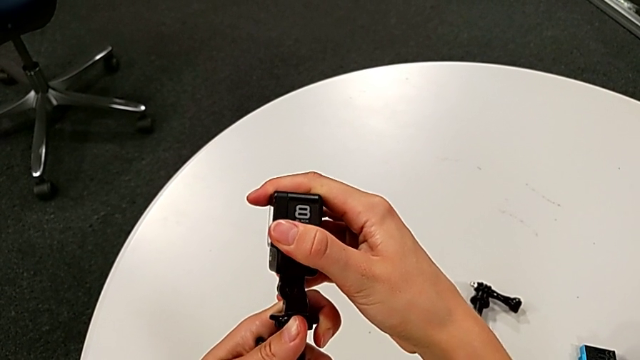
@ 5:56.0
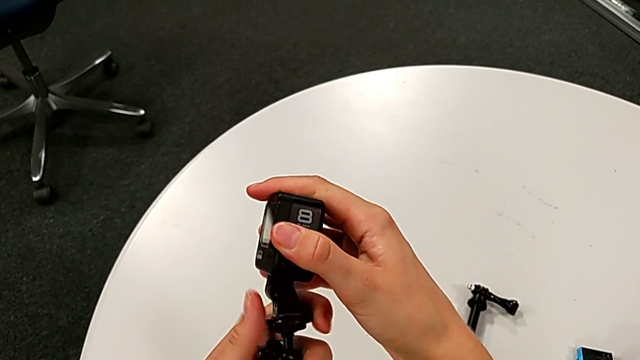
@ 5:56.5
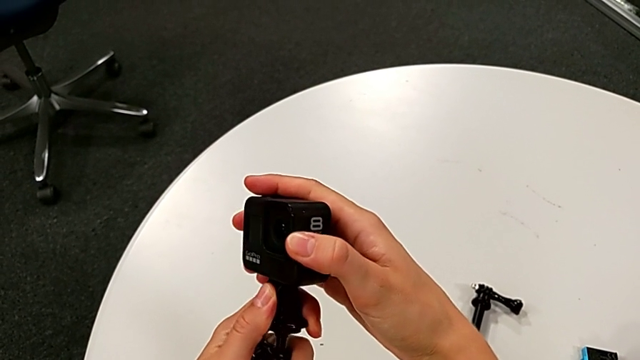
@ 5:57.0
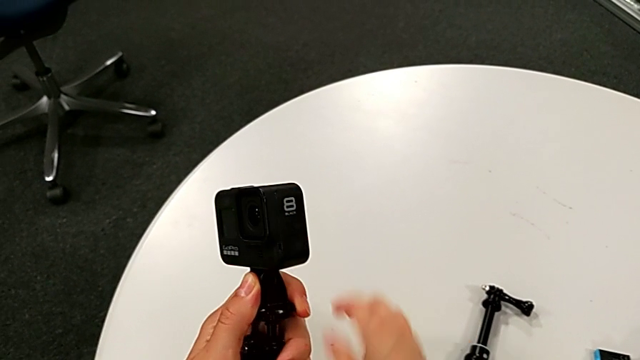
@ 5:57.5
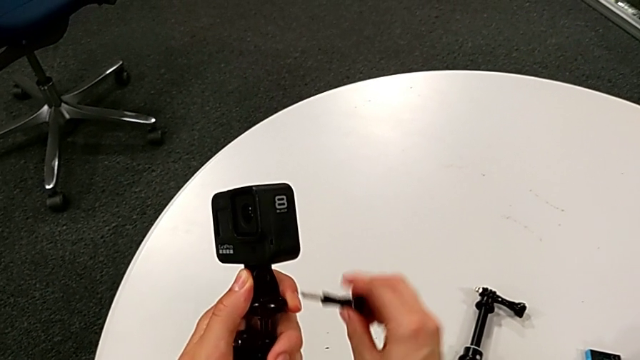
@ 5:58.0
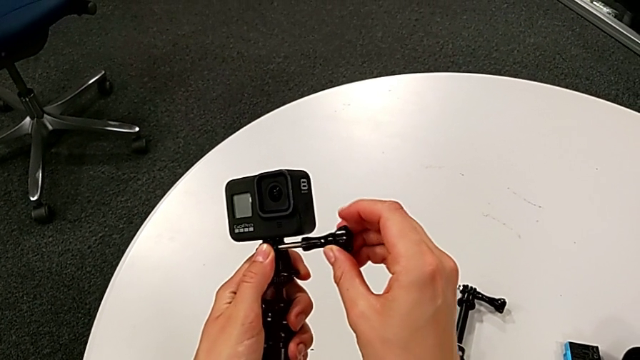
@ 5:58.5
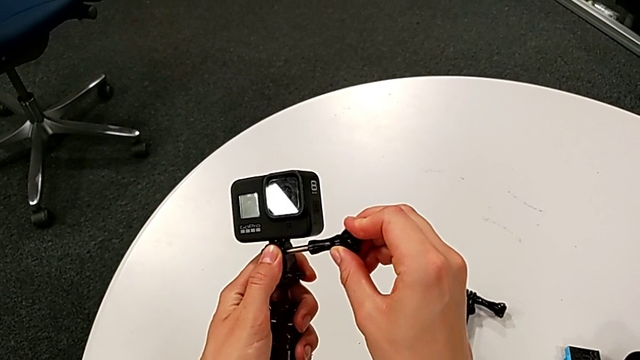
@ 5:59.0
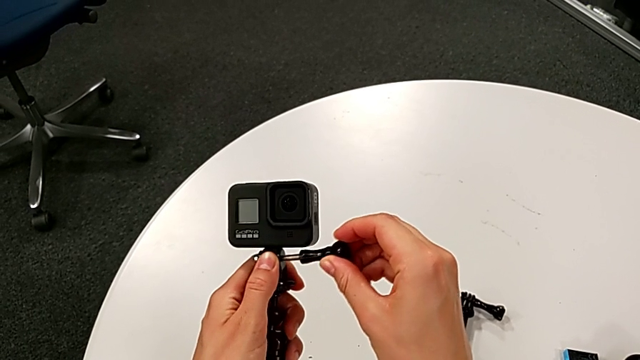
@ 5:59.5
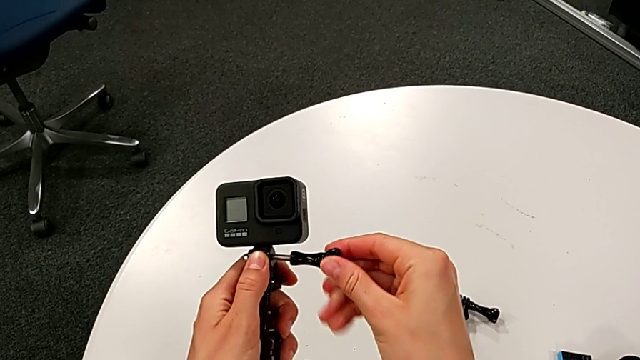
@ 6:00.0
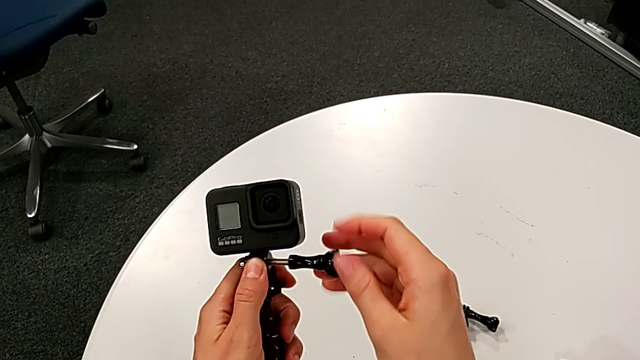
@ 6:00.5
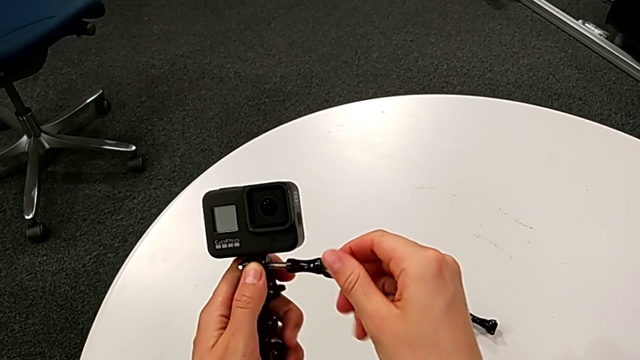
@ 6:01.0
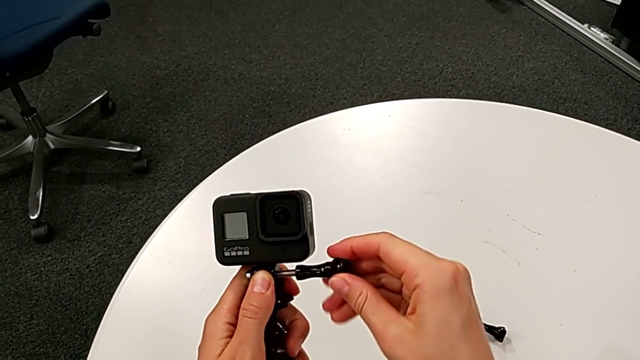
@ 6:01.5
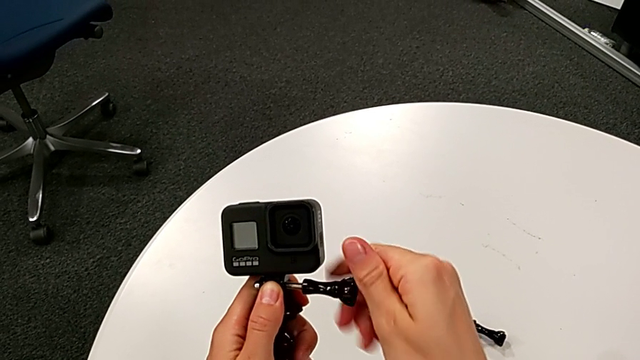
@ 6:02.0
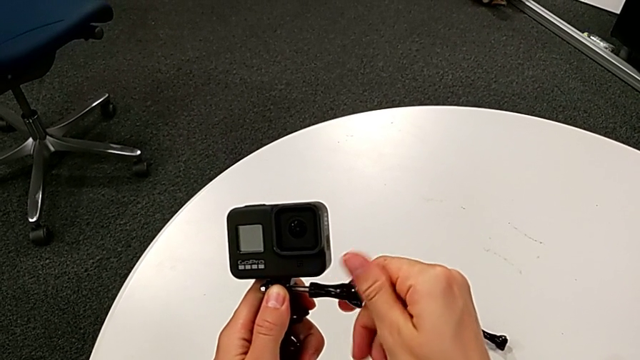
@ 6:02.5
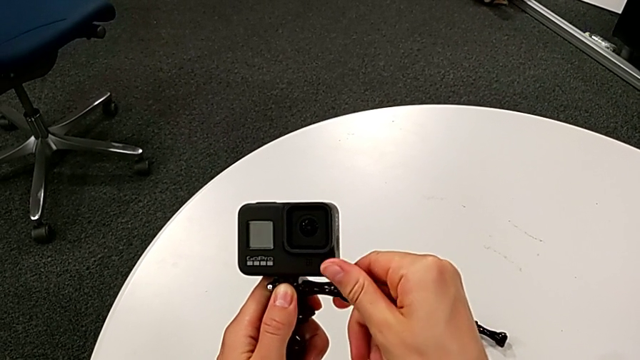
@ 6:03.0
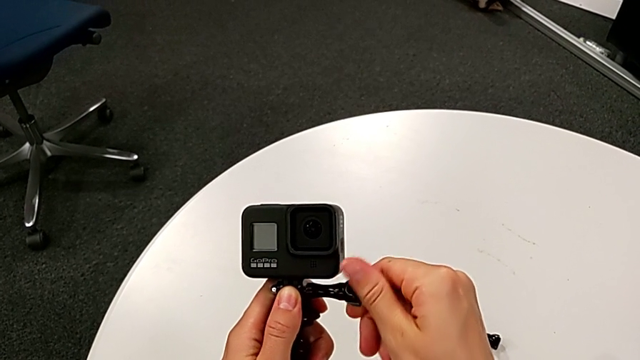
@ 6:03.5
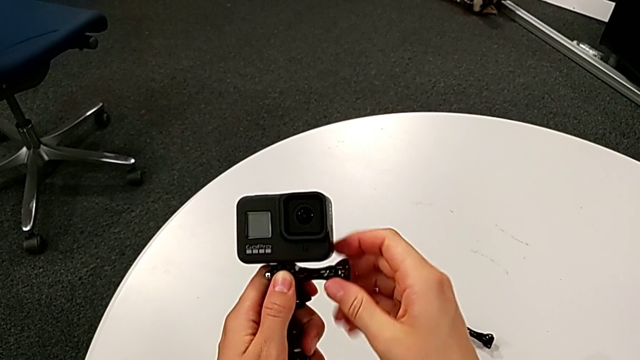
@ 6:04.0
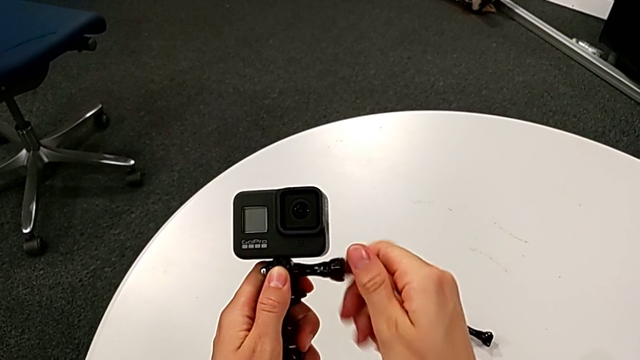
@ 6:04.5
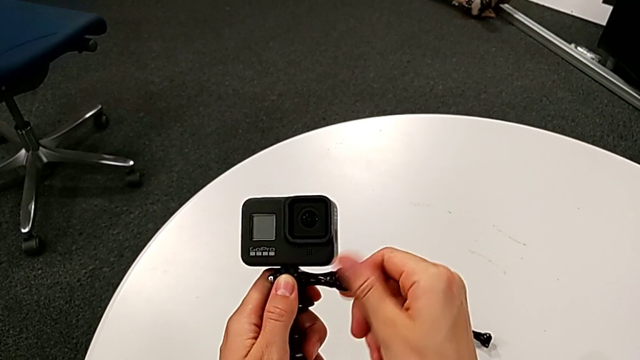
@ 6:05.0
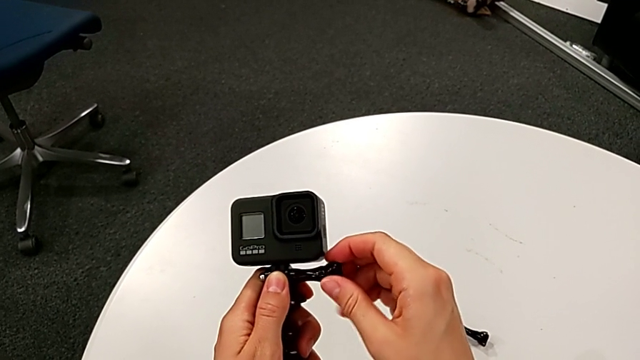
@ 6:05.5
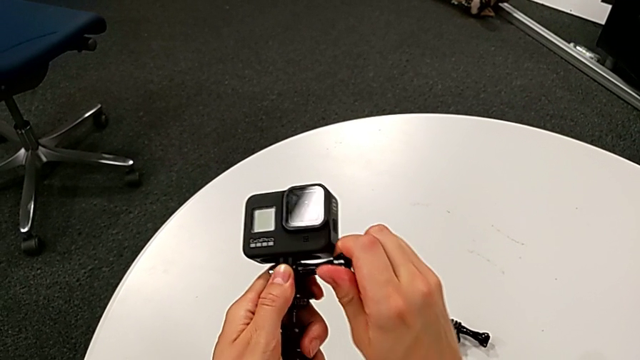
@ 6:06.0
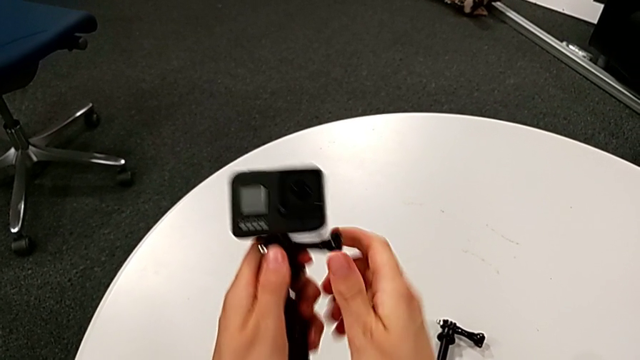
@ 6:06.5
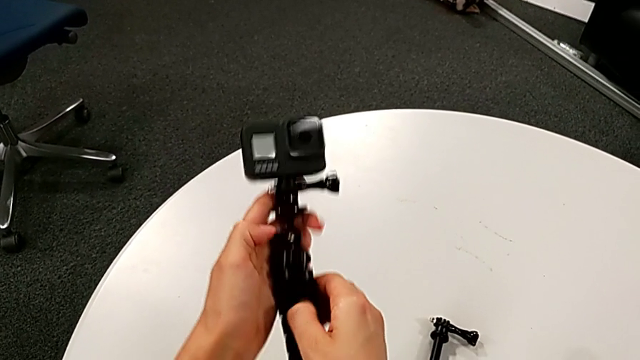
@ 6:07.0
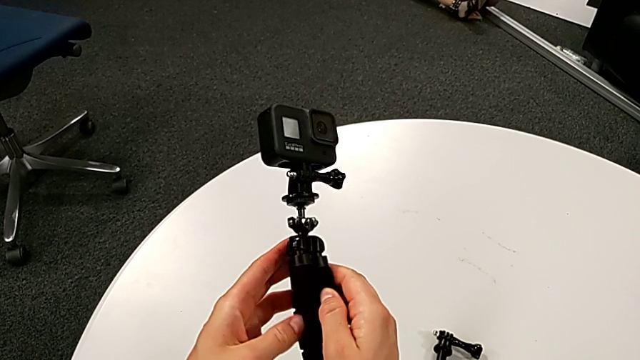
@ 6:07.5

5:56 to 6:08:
The camera wearer is placing the GoPro on the tripod. They grab the screw, lift it, insert it and screw it.

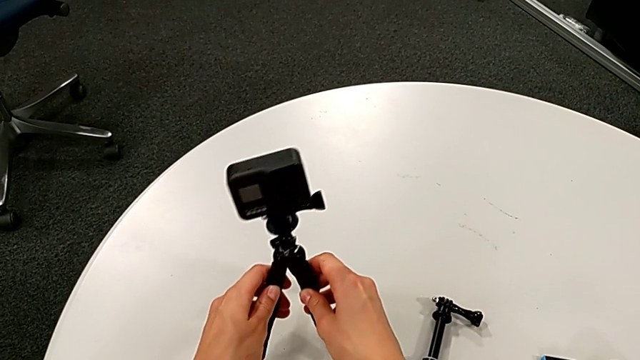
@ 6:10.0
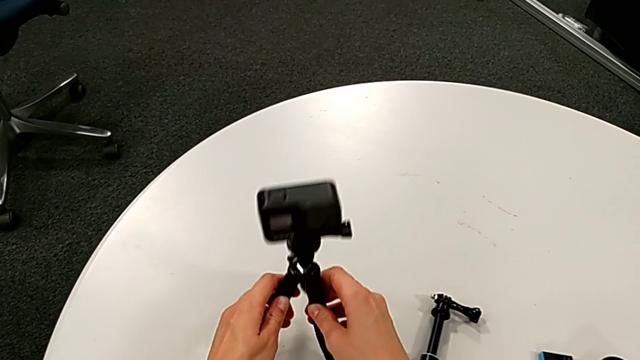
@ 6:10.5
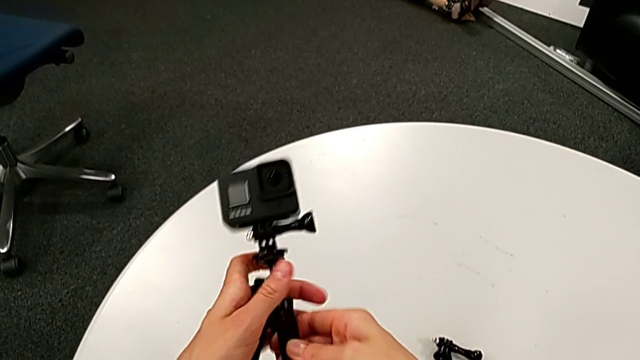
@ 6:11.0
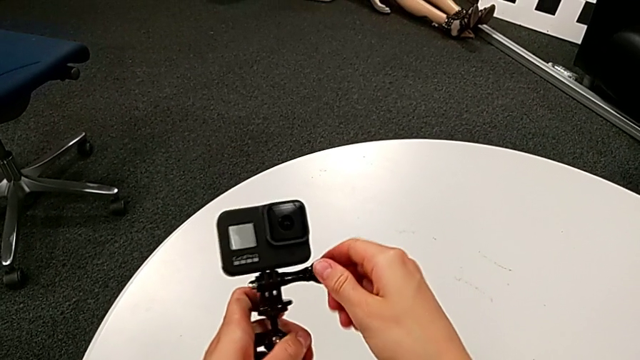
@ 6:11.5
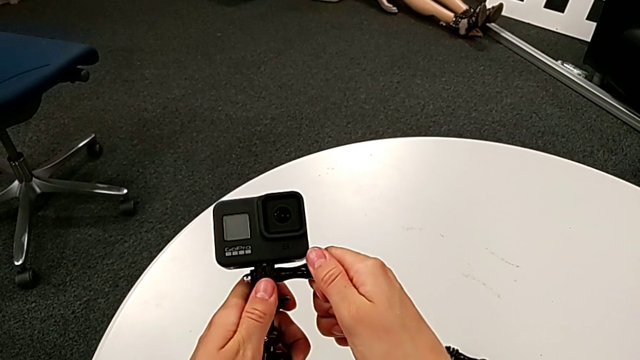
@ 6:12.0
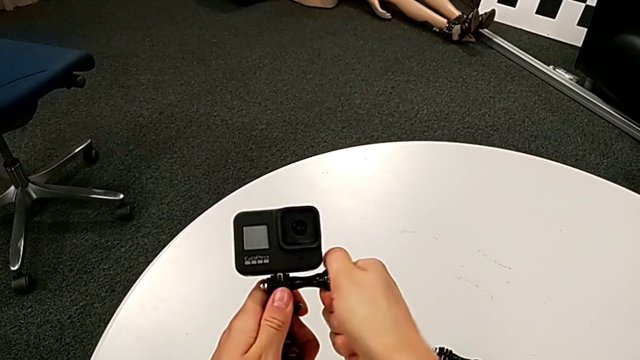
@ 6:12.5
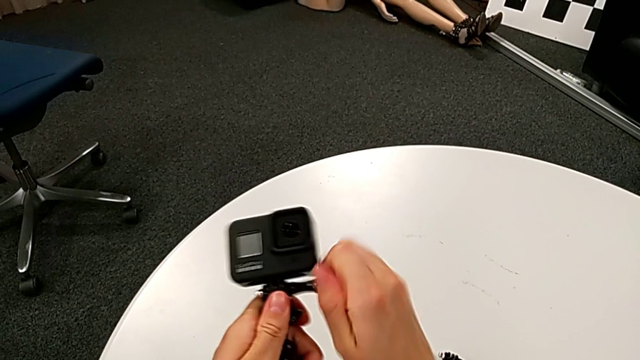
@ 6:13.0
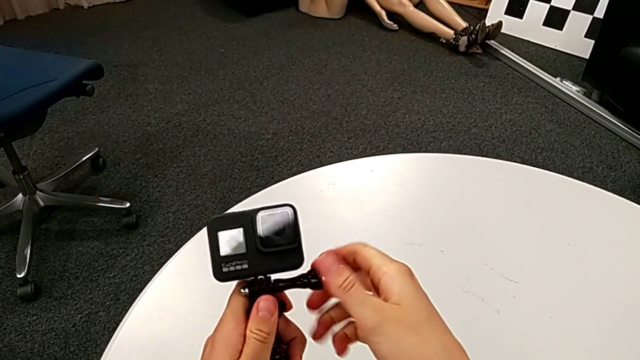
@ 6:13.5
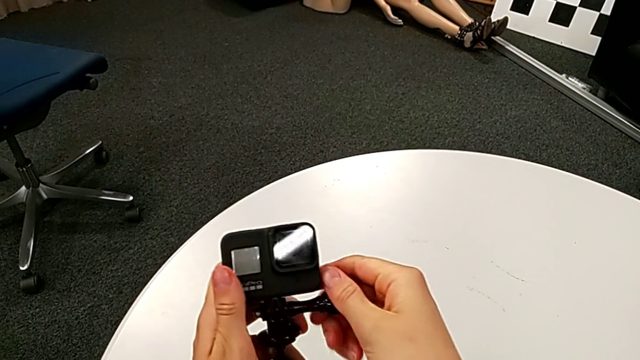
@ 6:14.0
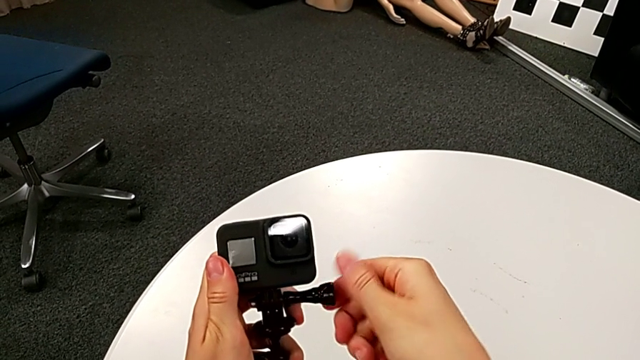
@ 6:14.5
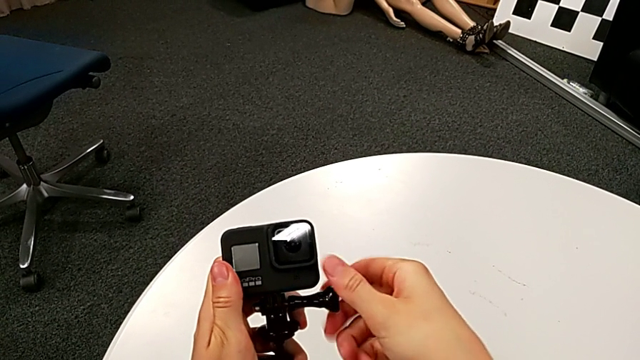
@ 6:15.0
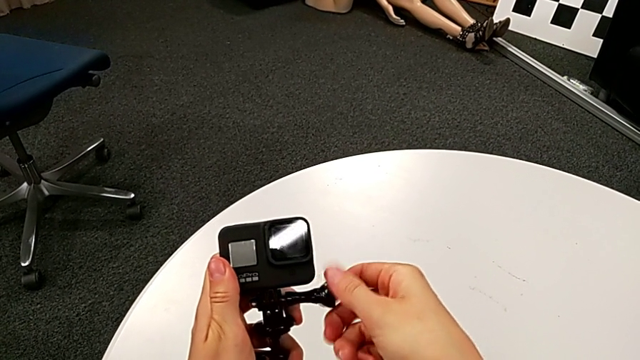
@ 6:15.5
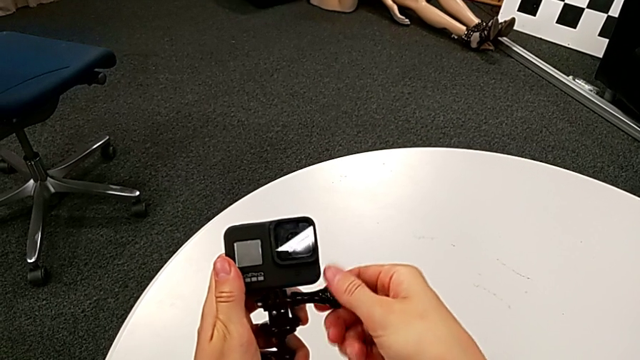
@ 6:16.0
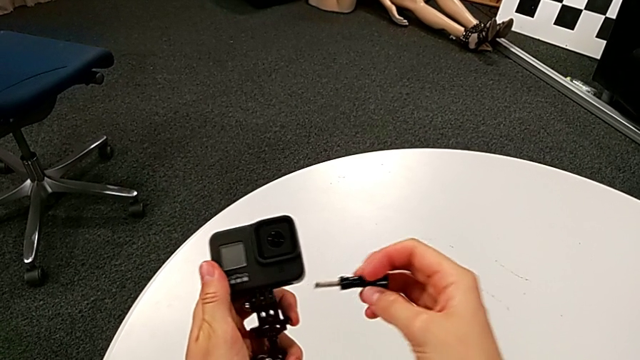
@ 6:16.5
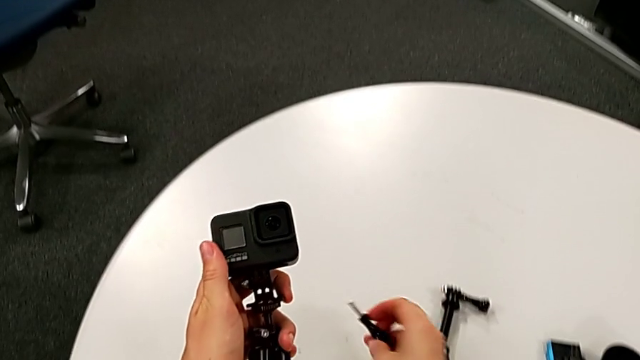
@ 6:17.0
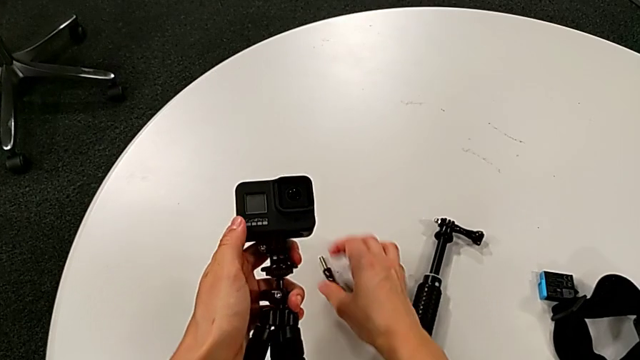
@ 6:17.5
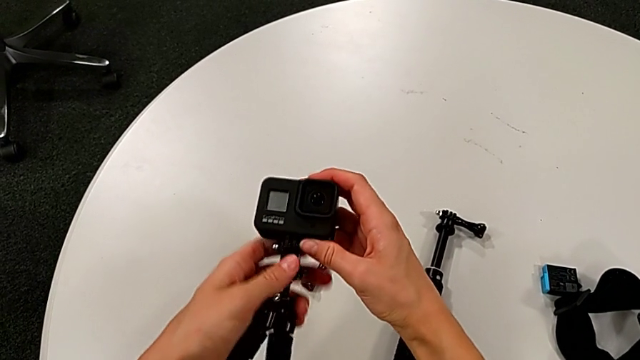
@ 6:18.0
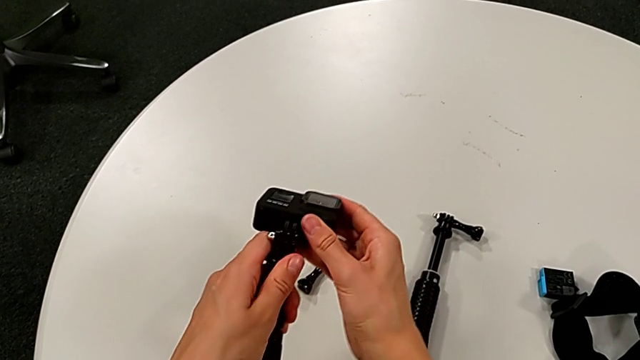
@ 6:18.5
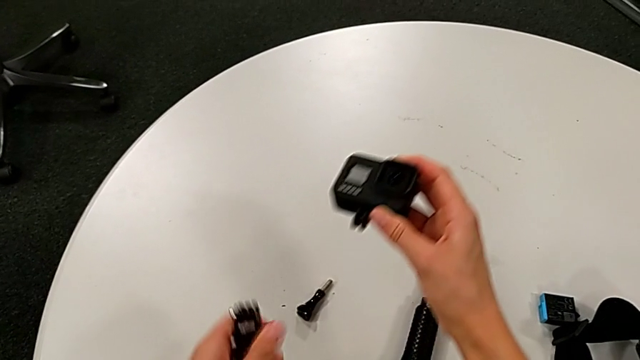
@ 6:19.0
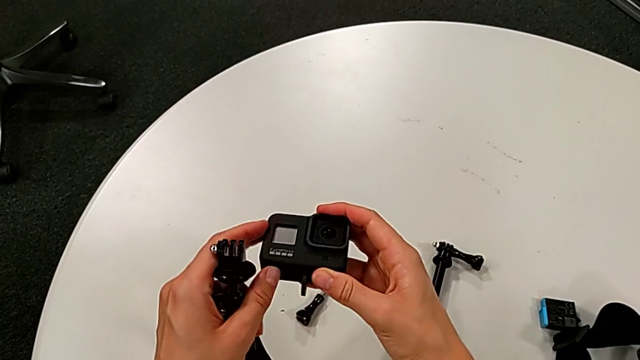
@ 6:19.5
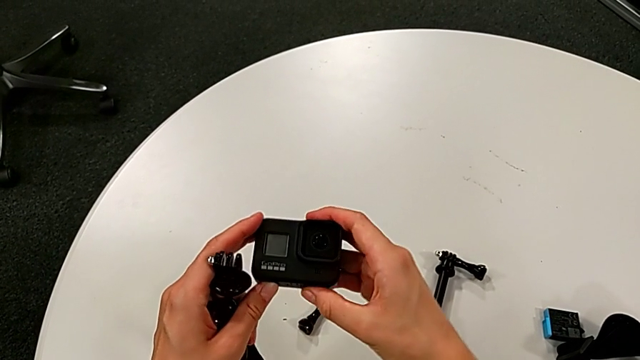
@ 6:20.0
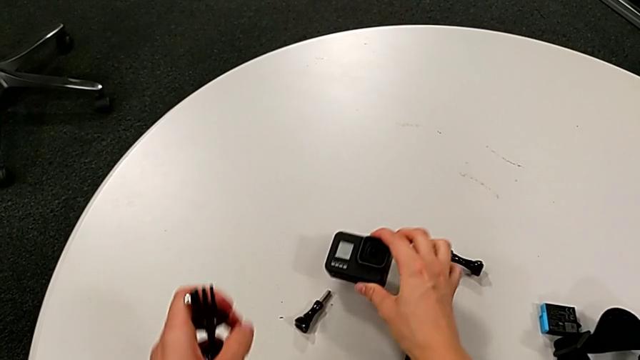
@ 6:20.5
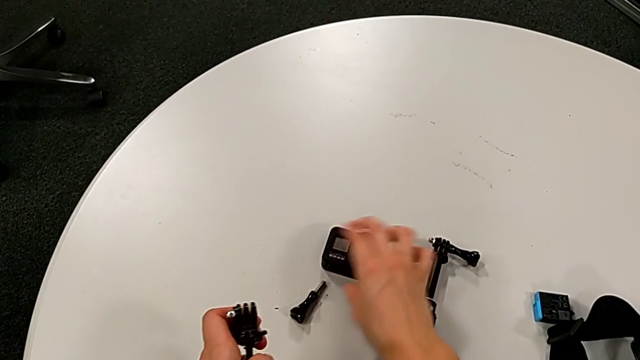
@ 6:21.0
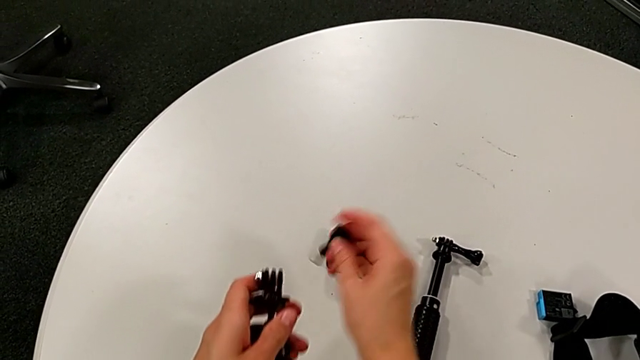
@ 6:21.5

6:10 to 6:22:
The camera wearer is removing the GoPro from the tripod. They grab the screw, unscrew it, withdraw it, disassemble the GoPro, place it and lift the screw.
